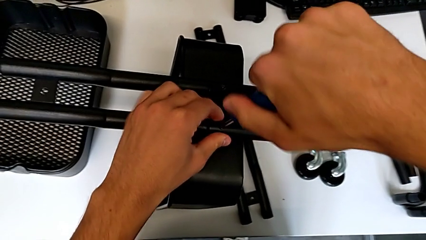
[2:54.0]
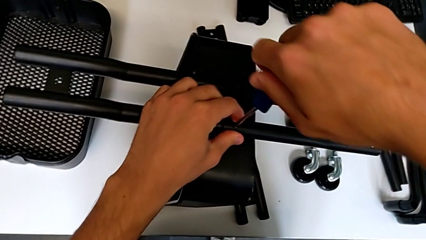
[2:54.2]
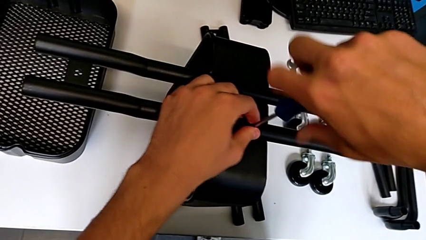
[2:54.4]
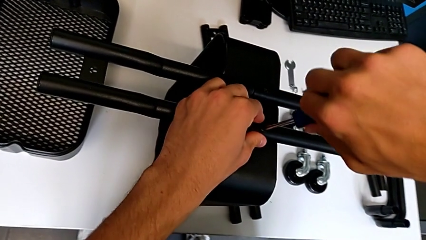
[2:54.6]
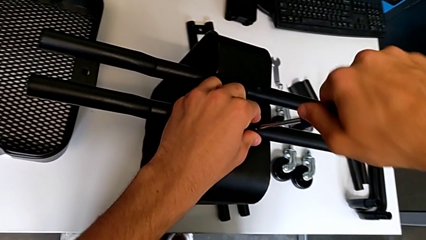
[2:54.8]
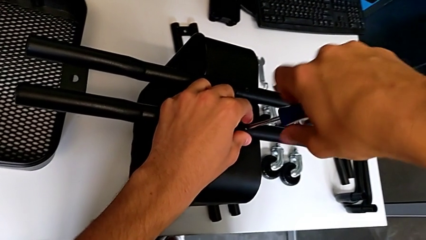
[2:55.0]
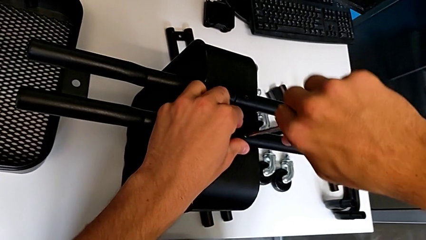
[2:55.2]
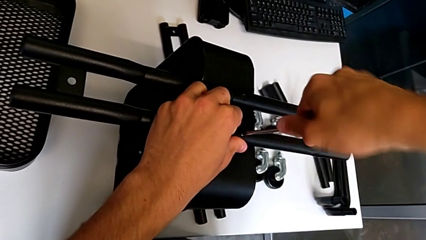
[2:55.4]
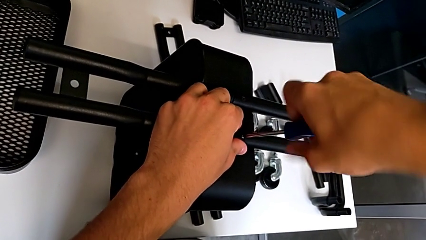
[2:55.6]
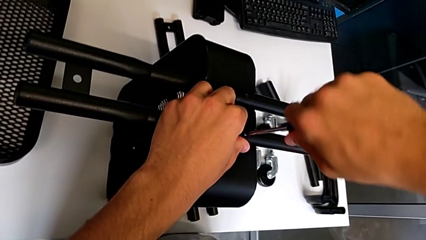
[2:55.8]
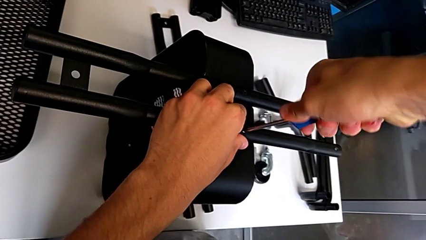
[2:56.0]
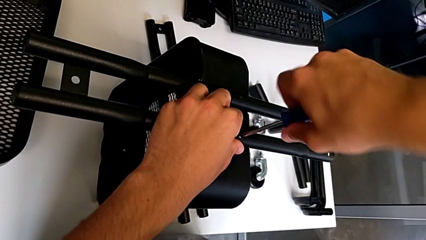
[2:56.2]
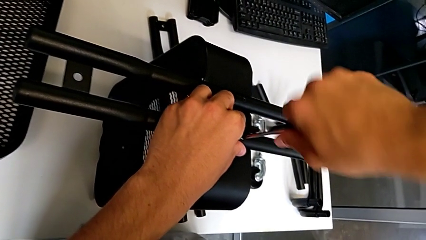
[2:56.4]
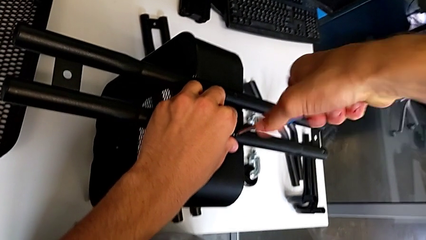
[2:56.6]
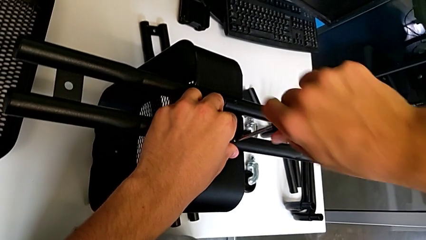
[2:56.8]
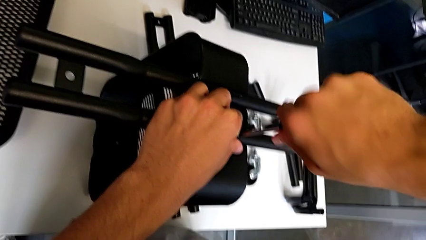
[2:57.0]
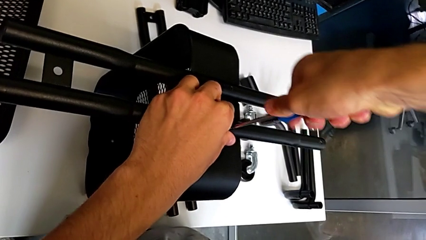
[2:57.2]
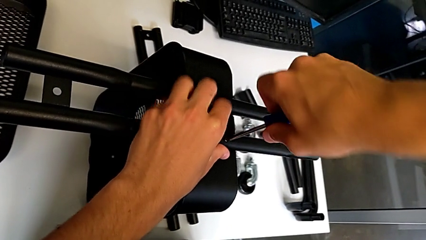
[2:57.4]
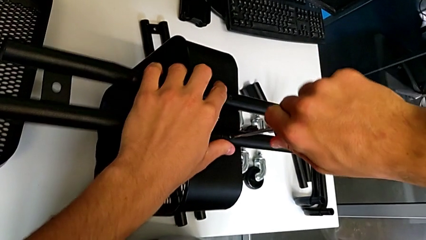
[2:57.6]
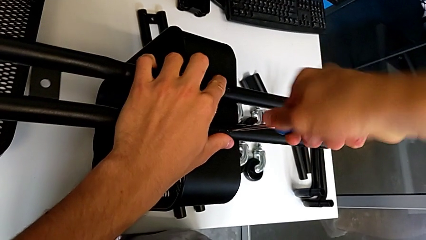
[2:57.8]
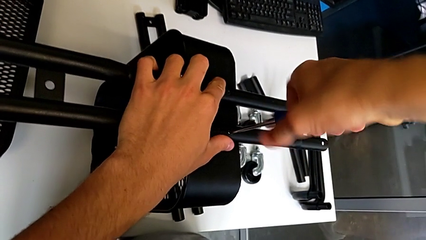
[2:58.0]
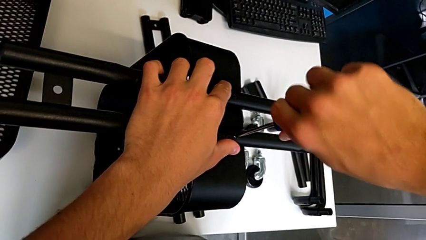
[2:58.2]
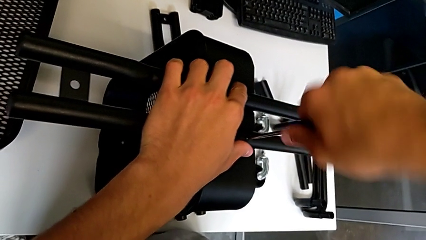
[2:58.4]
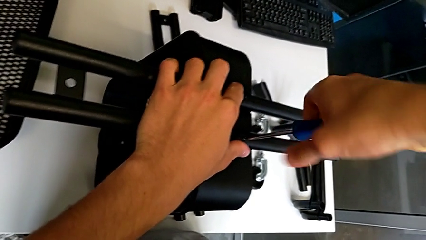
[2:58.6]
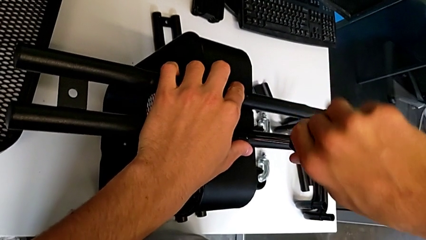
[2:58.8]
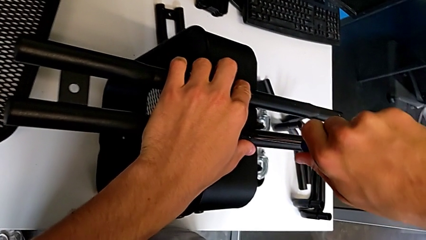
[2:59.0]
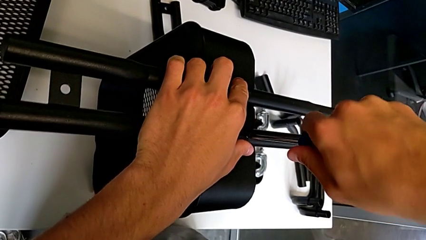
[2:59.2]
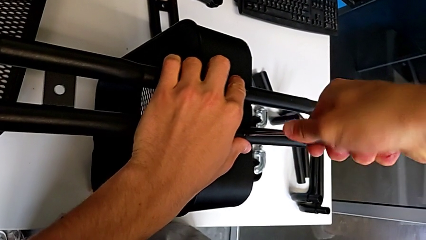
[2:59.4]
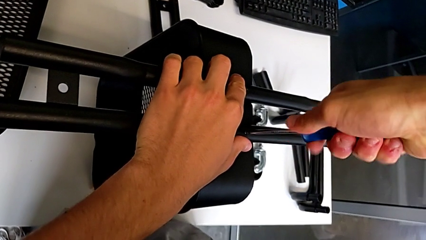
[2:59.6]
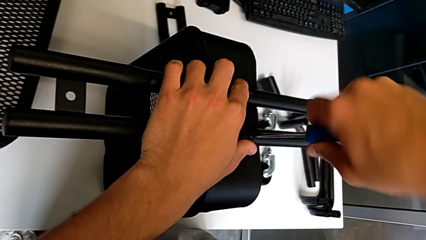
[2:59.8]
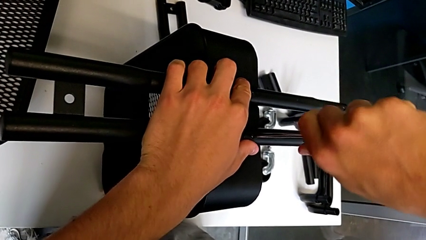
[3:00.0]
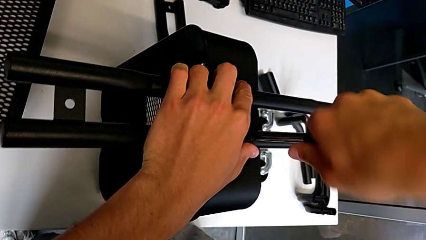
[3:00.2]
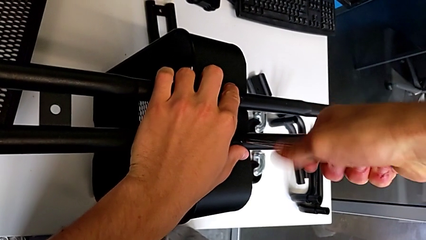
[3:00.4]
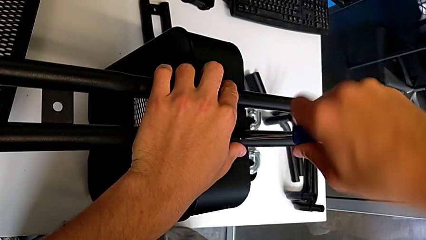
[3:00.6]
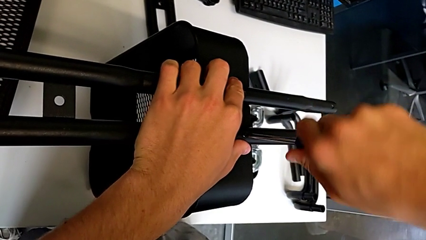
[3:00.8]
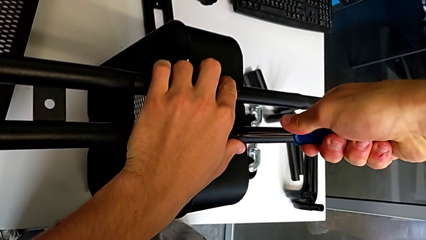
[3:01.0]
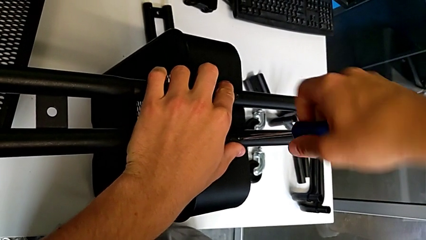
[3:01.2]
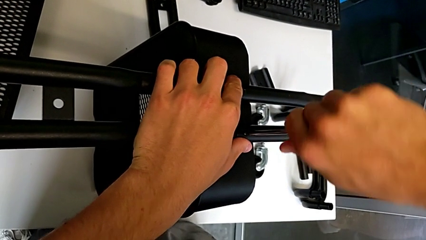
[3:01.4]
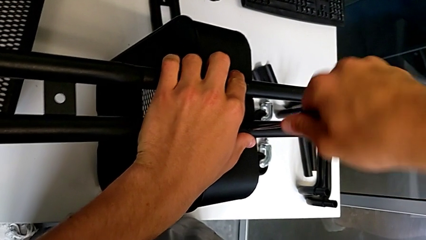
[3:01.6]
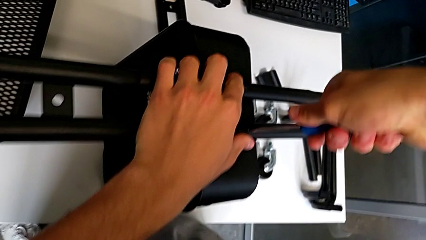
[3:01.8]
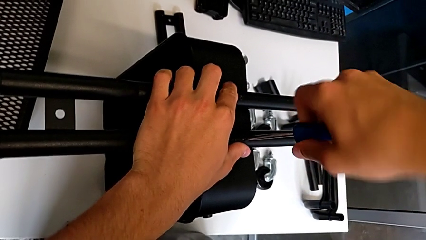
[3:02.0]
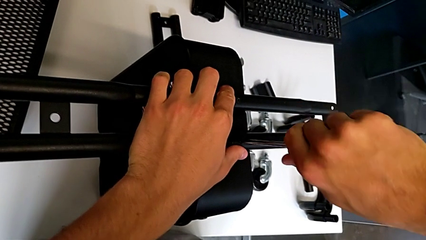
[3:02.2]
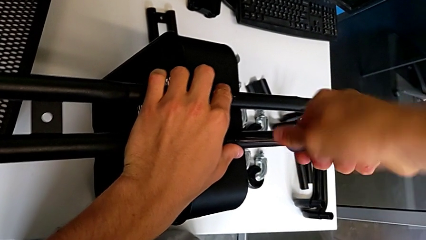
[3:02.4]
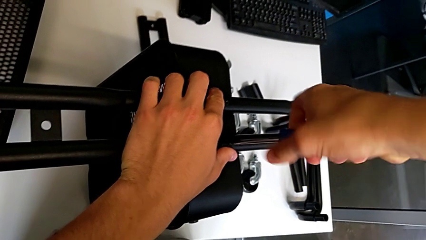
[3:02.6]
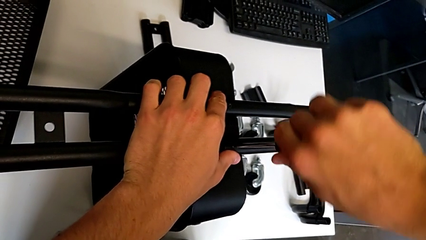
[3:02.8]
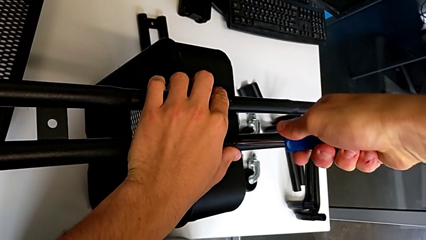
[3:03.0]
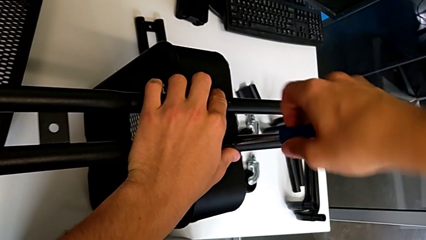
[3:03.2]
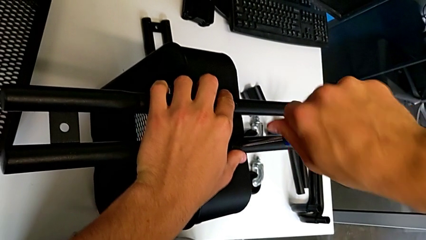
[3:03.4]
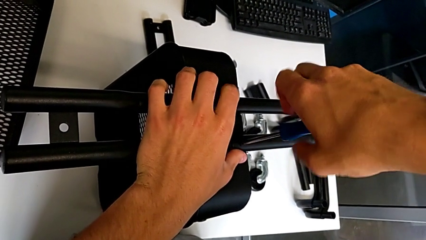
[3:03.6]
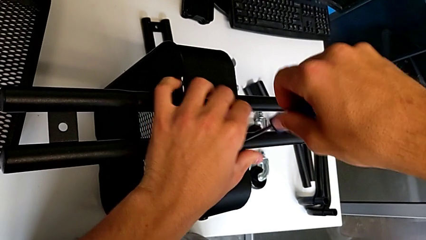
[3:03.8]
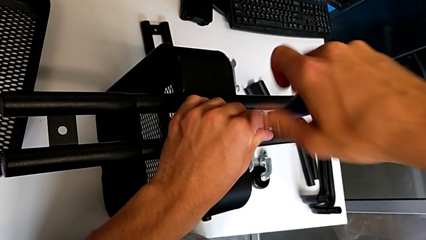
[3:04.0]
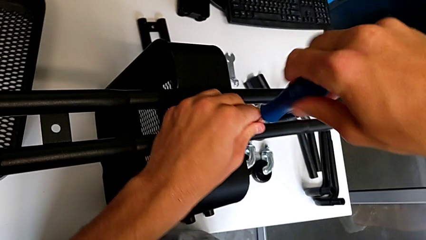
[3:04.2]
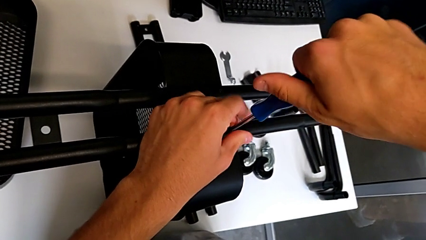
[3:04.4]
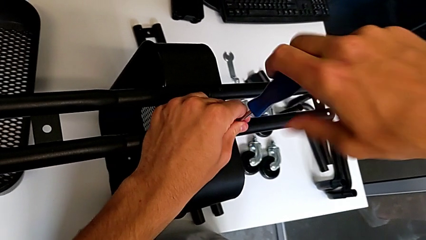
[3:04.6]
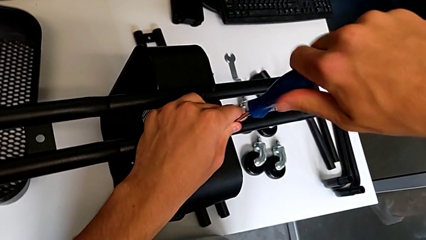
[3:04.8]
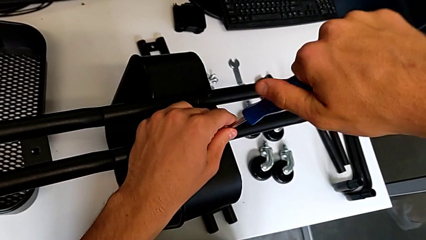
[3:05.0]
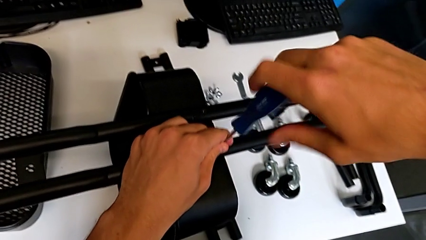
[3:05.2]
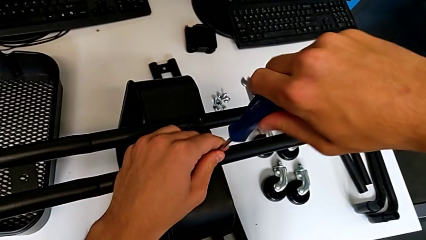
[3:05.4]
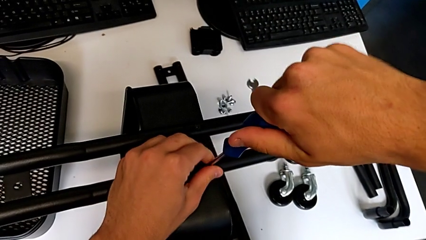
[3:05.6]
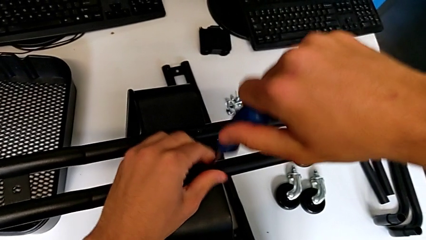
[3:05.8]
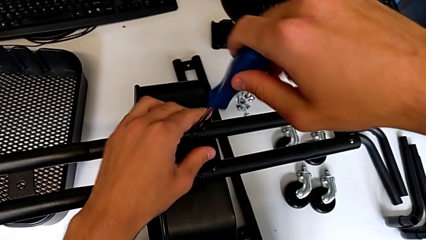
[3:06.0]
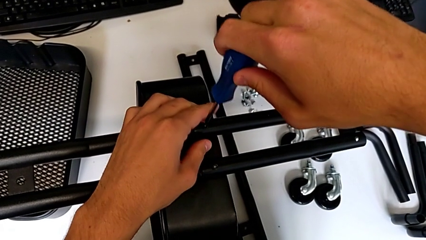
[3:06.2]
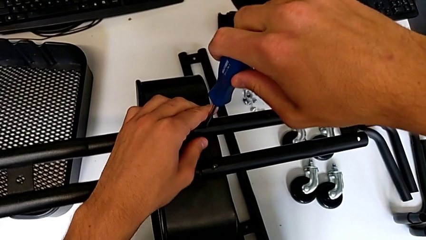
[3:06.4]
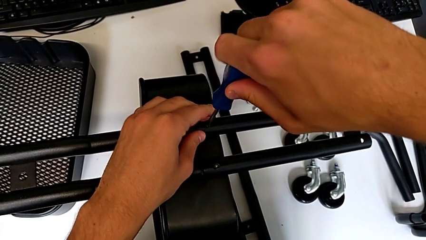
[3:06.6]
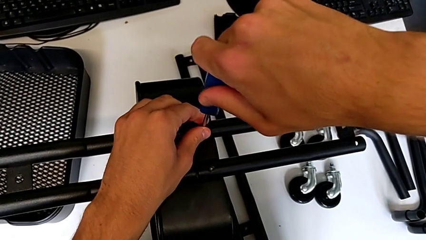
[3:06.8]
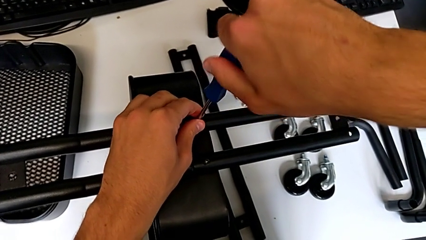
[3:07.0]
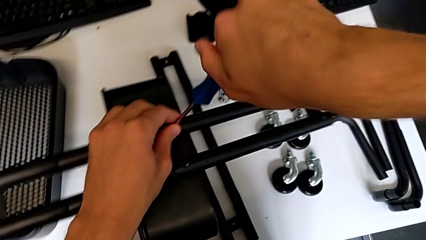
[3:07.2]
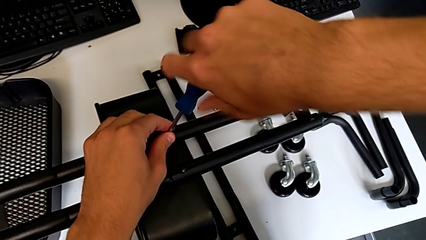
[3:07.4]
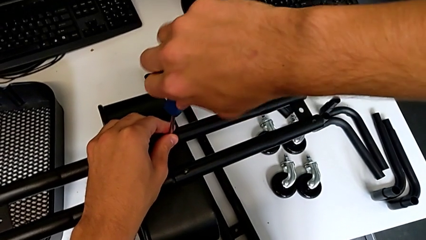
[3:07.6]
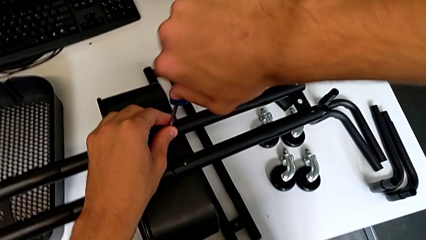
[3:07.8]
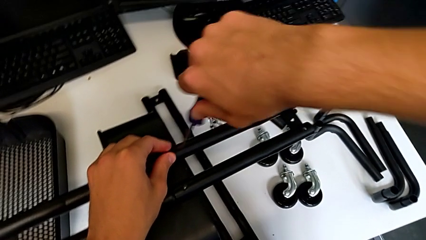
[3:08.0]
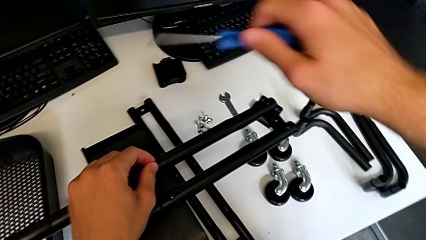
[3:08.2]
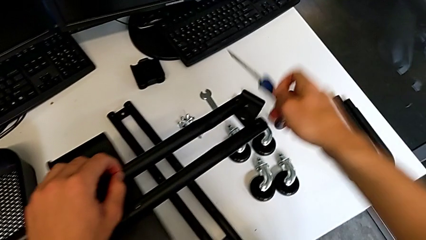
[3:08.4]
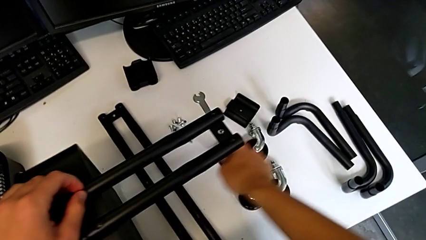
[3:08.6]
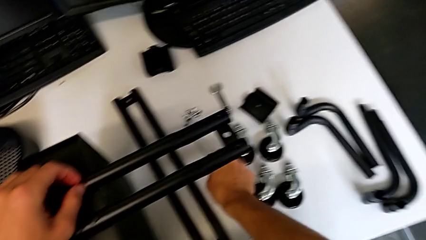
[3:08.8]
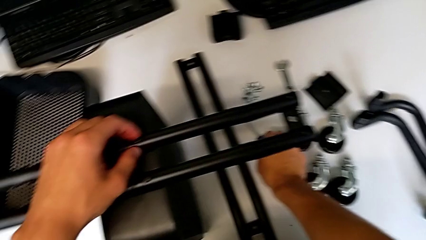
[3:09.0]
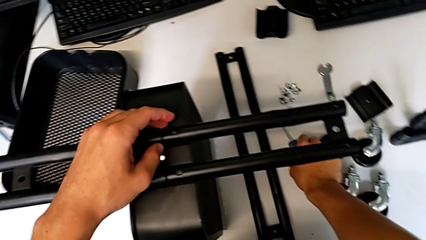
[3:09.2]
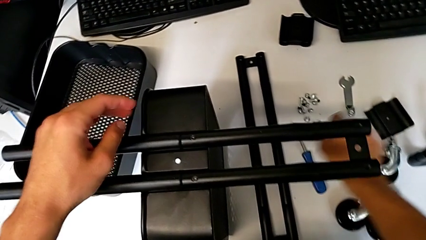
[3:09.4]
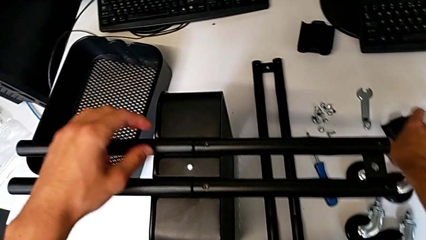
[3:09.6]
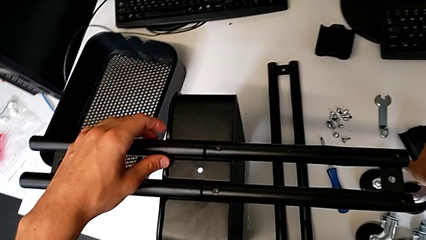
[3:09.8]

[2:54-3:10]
The camera wearer is attempting to assemble the side bar of the furniture. They keep screwing the screw, insert the screwdriver, screw the first screw, withdraw the screwdriver and place it.
